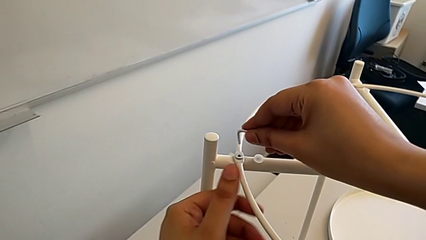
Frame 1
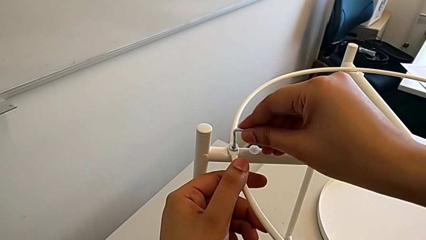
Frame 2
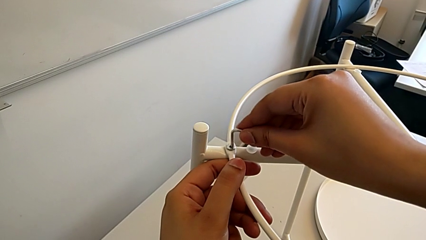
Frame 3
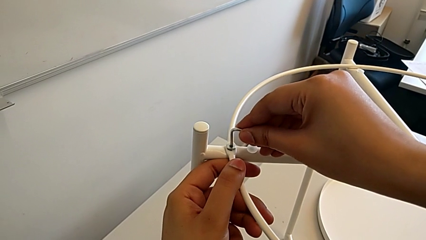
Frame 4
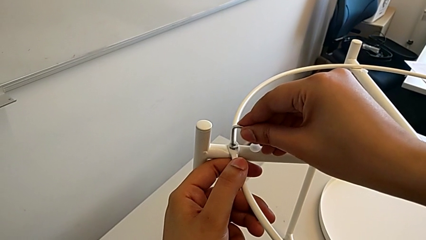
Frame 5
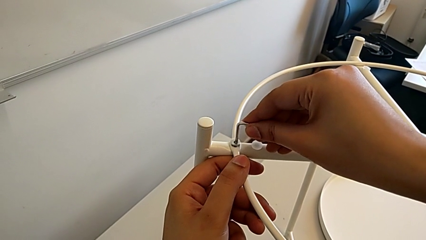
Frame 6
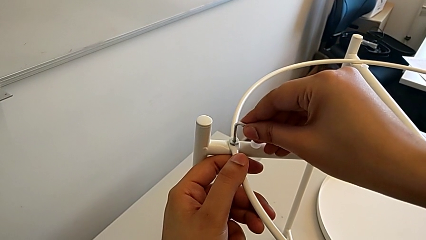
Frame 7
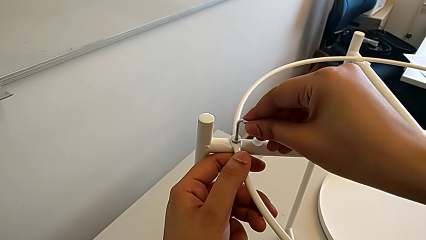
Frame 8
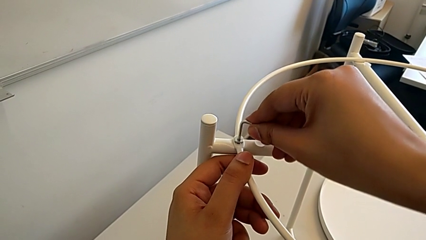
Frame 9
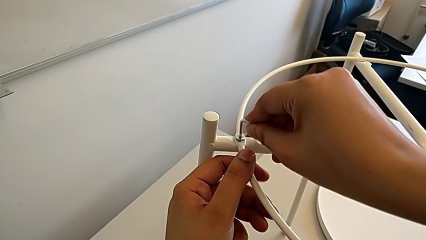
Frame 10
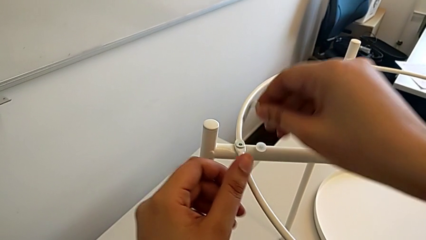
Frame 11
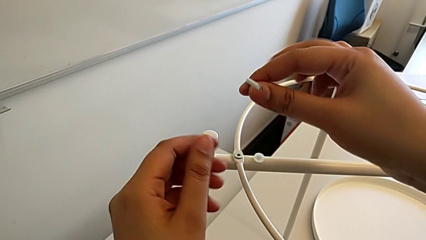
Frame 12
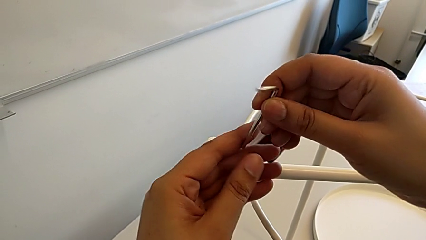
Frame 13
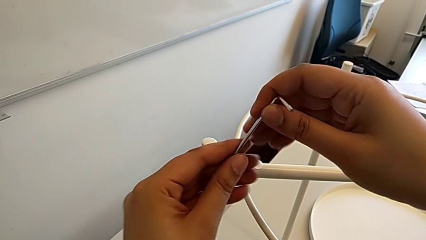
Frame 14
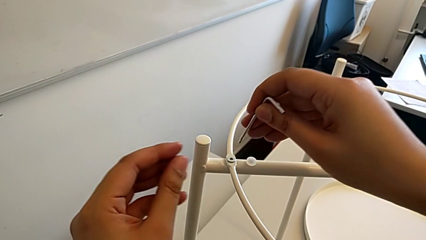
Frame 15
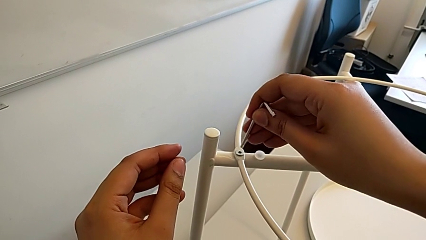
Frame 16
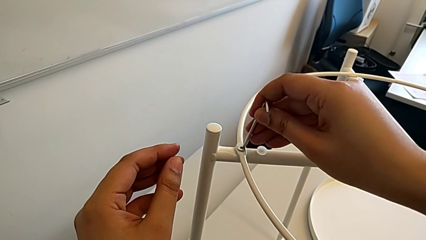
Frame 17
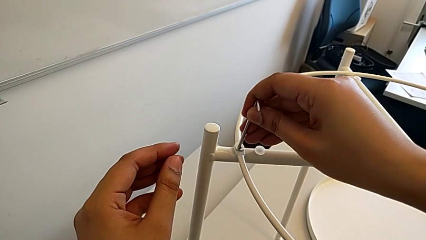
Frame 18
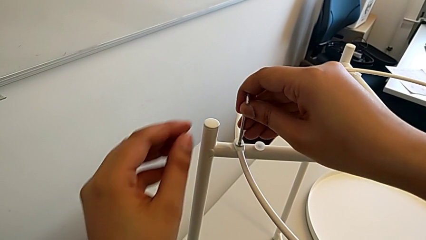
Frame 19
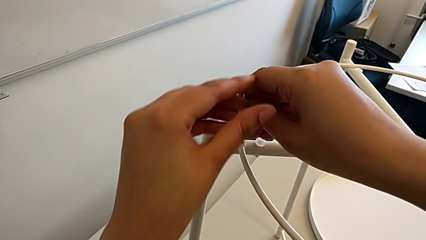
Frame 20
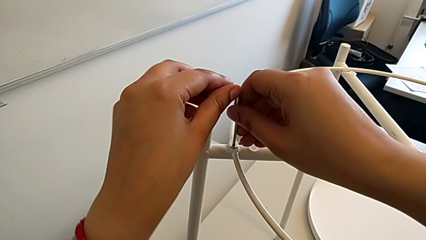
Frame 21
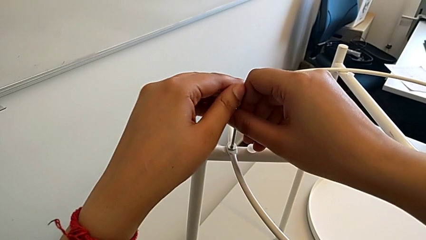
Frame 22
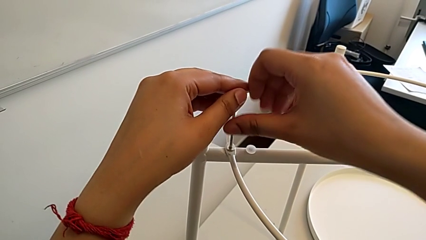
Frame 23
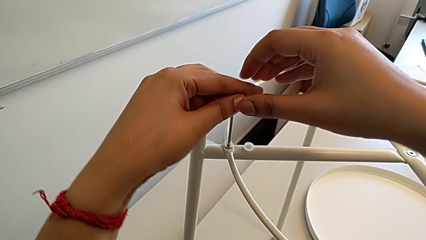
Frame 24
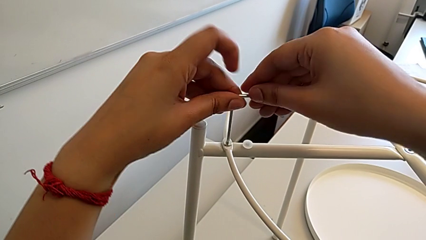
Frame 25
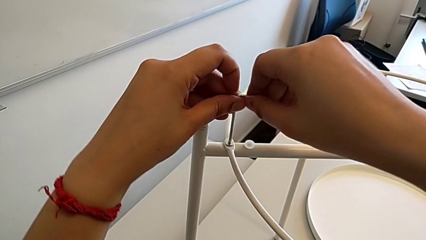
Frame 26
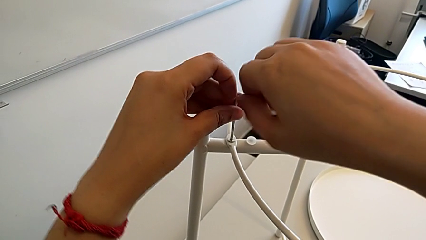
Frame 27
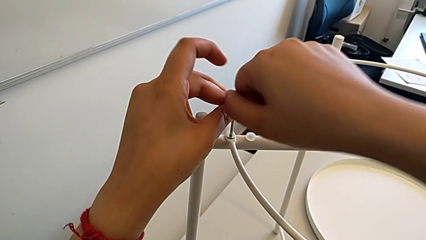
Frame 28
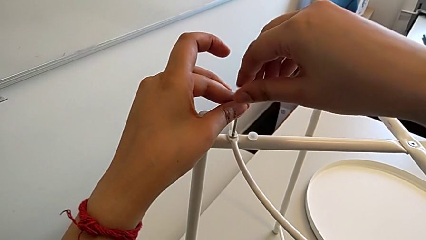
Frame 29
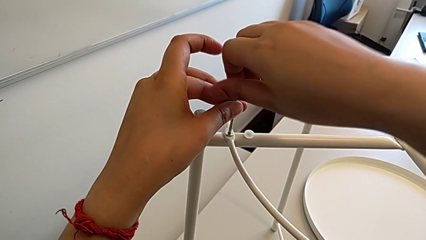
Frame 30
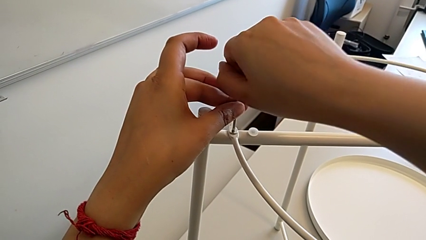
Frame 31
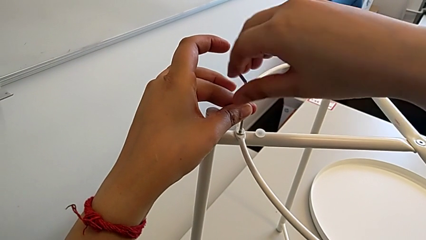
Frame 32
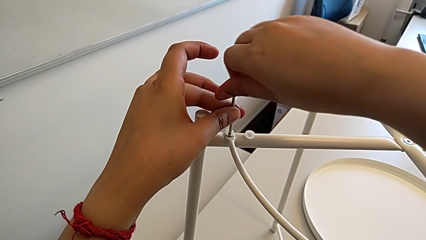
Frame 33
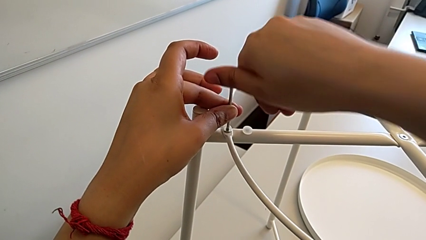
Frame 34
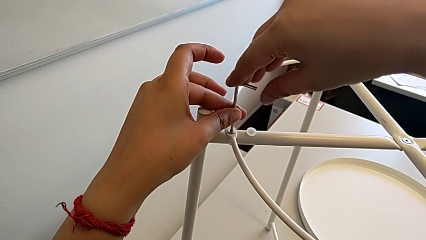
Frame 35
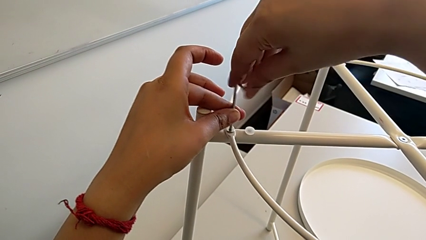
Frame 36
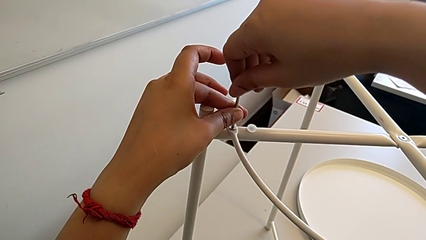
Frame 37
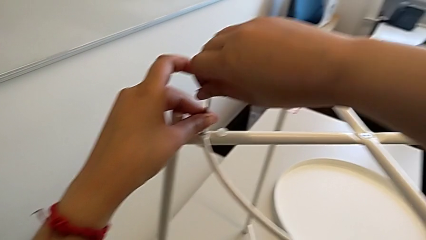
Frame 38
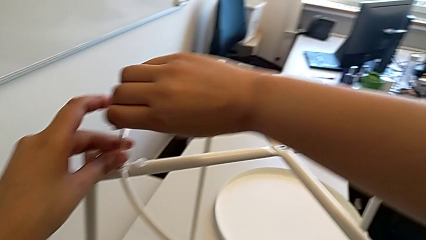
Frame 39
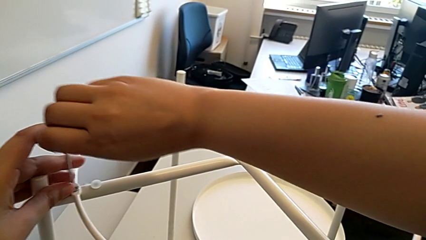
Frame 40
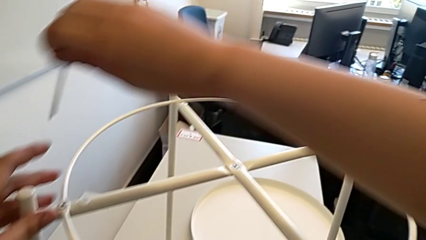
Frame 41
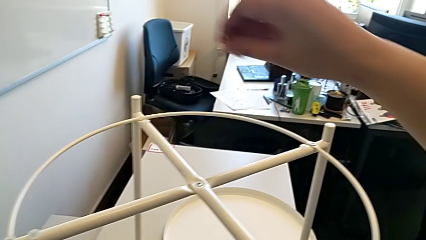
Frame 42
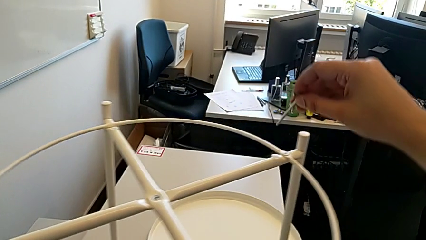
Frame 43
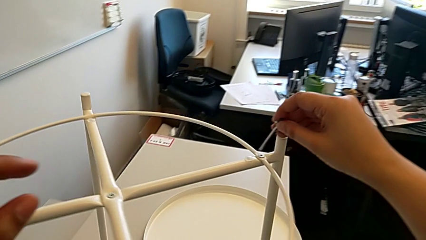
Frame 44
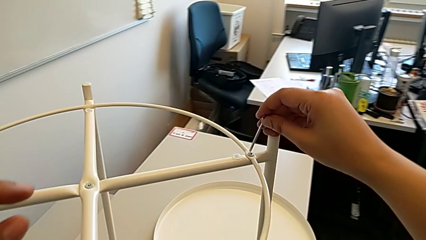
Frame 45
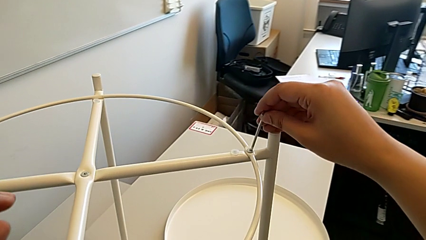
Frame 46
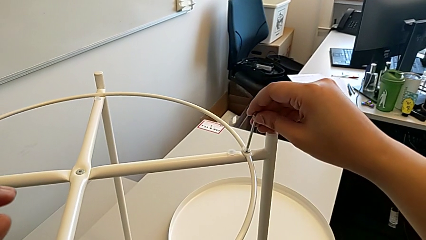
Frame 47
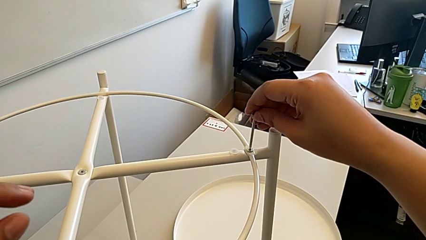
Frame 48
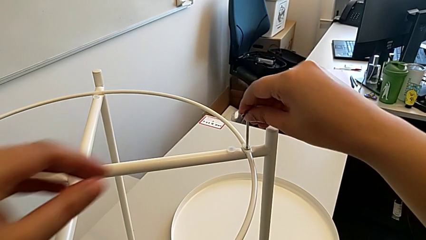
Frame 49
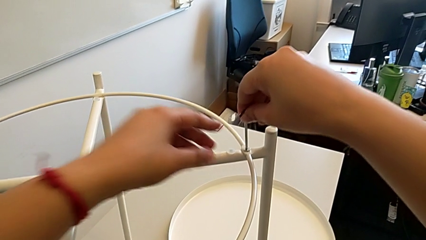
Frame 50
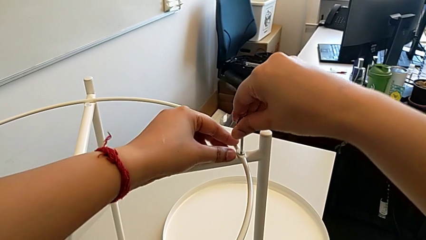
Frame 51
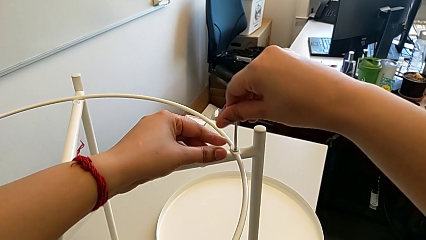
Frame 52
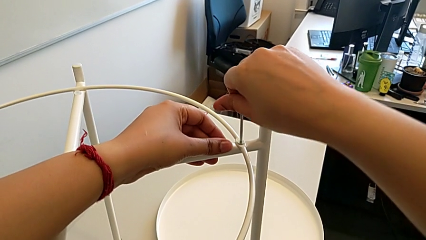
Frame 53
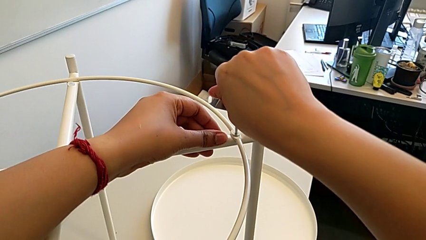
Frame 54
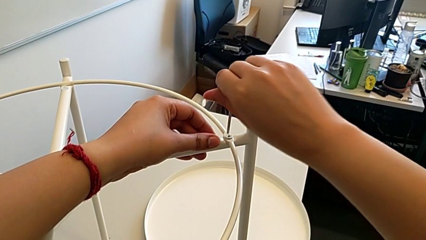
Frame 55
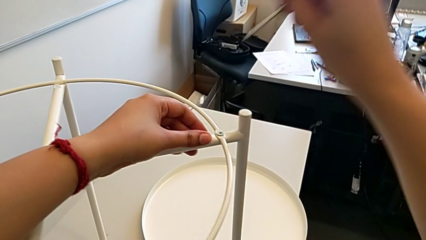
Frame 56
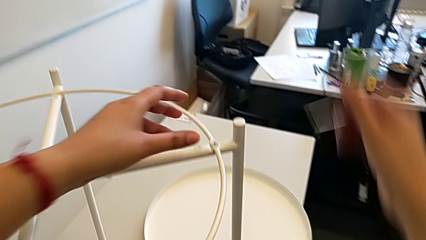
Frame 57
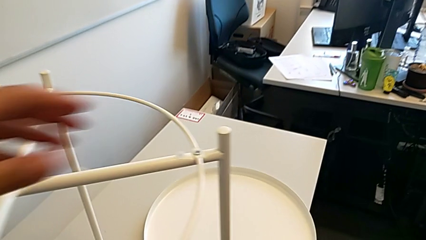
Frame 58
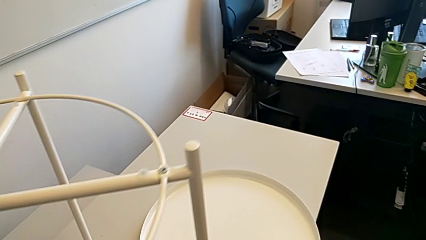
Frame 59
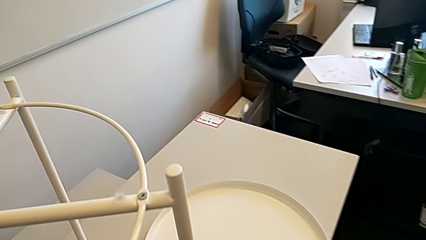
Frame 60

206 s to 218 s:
The camera wearer is placing the circle on the base. They insert the Allen wrench, rotate it, insert the Allen wrench, screw the hex socket head, withdraw the Allen wrench, insert the Allen wrench, screw the hex socket head and withdraw the Allen wrench.

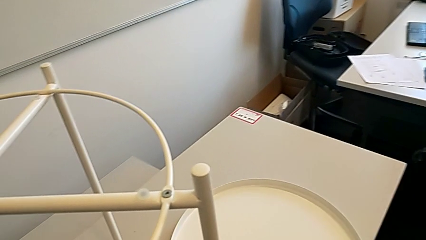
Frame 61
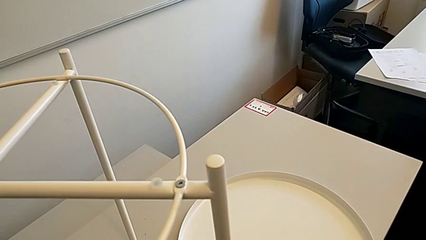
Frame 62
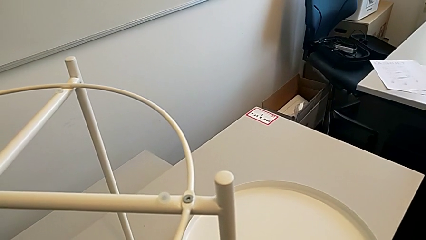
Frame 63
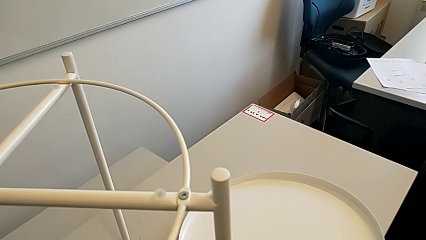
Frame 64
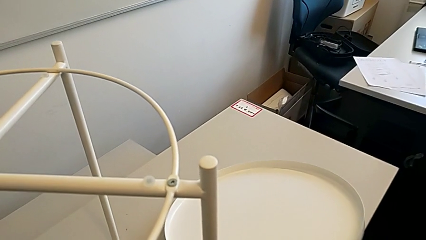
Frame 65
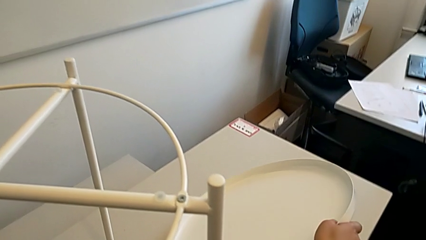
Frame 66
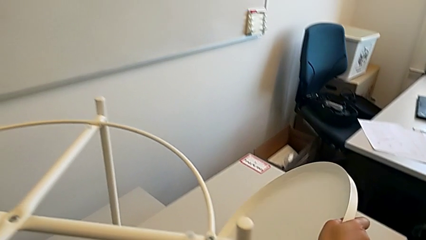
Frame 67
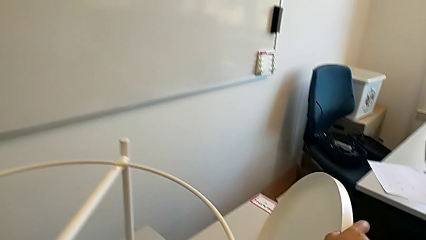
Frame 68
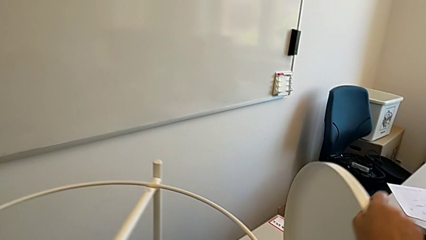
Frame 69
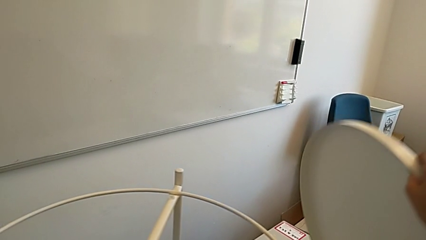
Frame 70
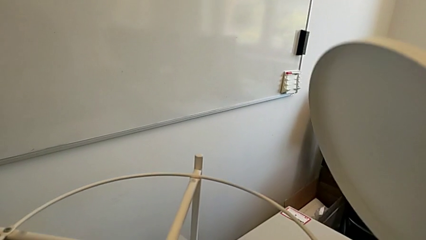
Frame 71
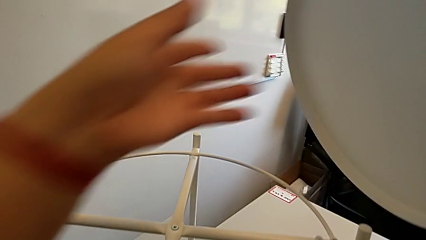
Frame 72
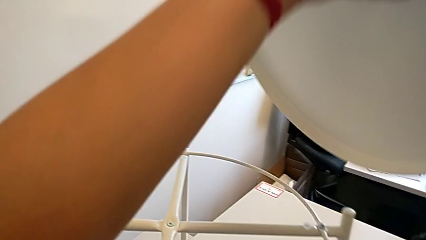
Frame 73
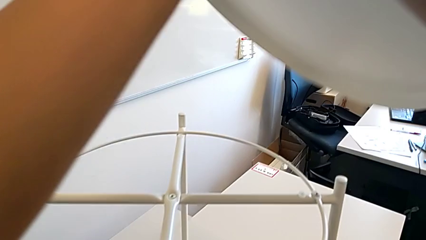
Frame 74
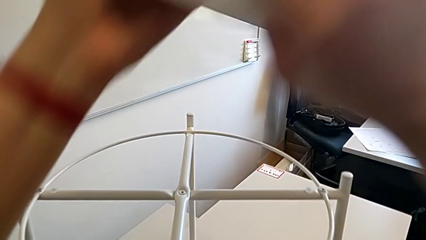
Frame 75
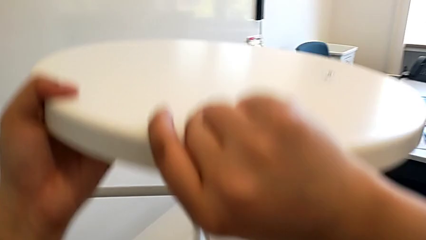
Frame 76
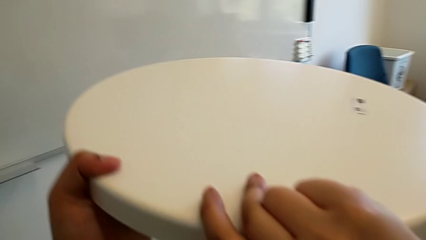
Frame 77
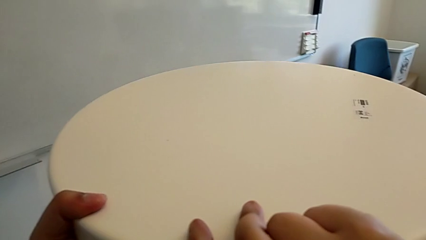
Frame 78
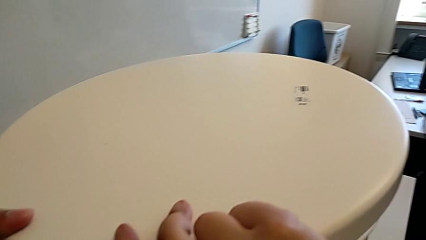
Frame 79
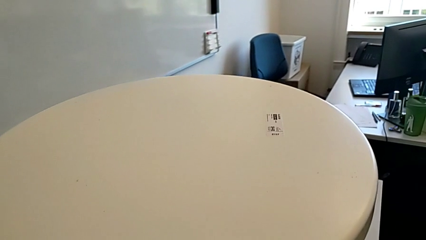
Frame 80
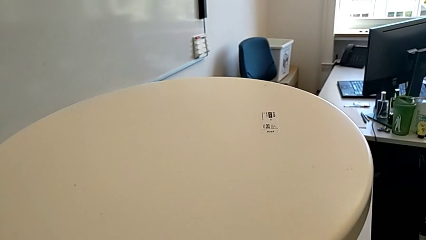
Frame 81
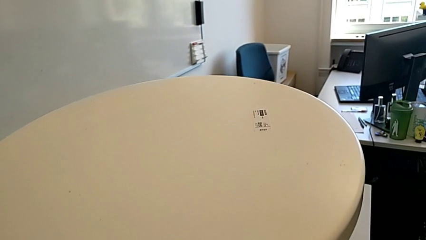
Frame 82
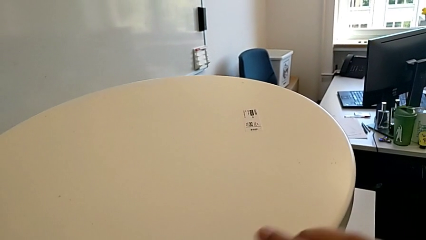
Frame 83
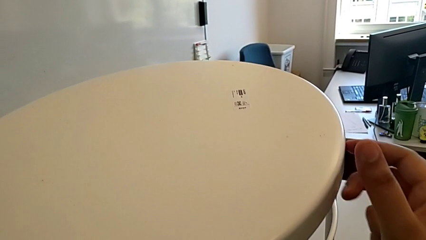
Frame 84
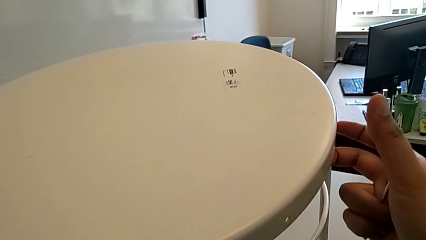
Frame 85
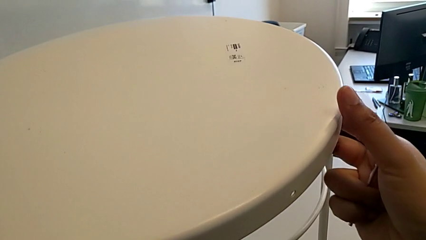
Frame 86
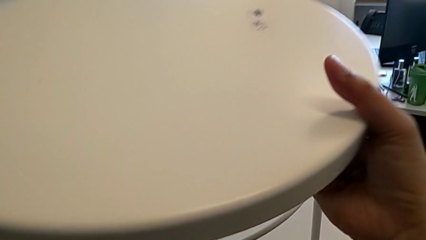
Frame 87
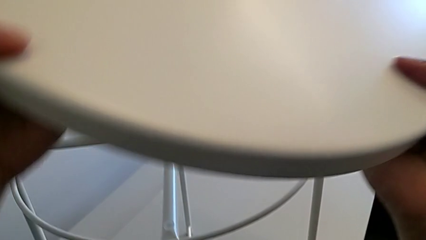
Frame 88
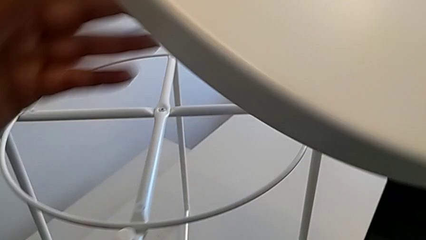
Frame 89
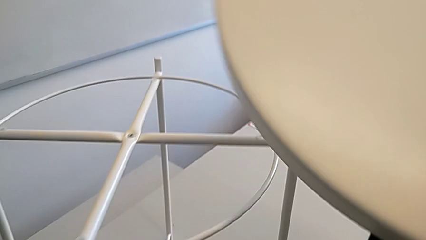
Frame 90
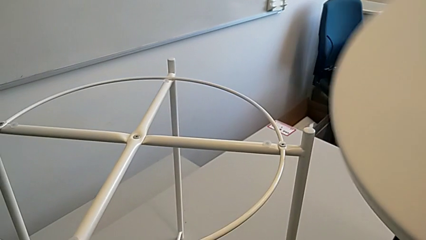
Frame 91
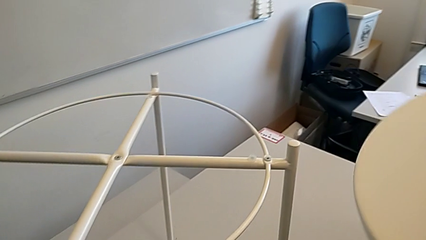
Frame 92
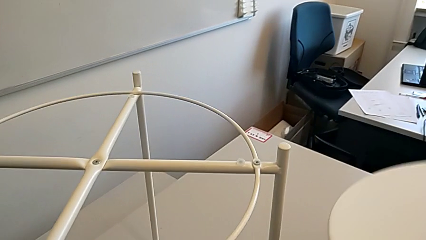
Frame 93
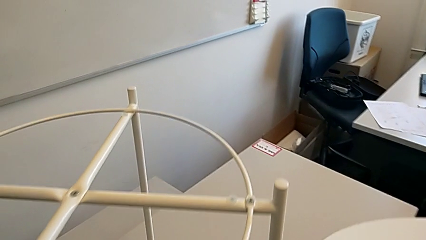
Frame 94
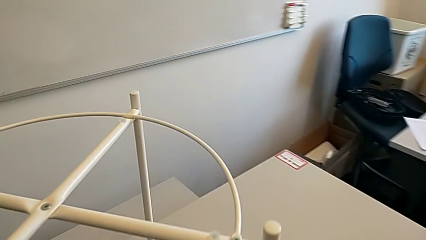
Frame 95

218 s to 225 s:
The camera wearer is placing the tray on the base. They grab the tray, wrongly align it and withdraw the tray.
